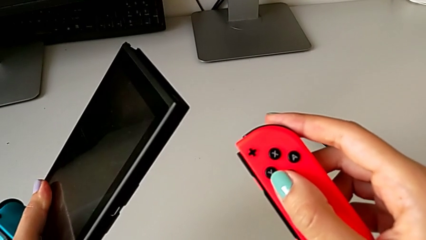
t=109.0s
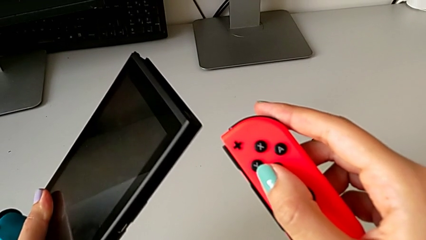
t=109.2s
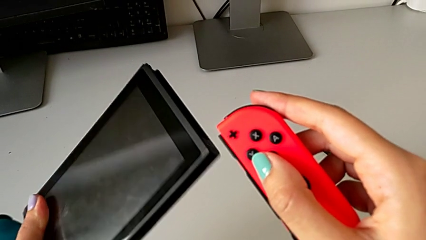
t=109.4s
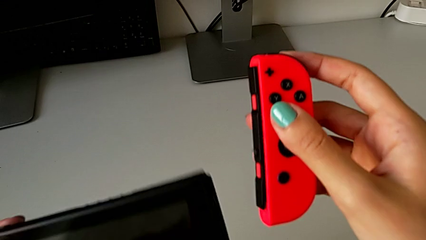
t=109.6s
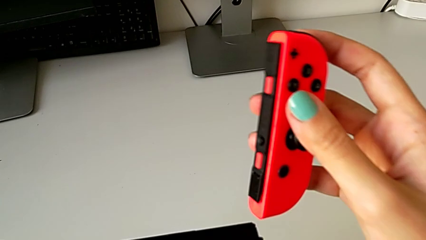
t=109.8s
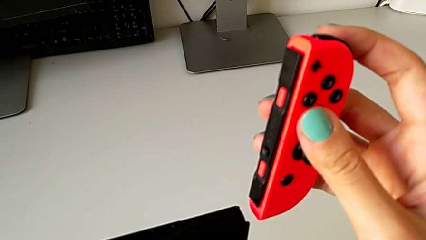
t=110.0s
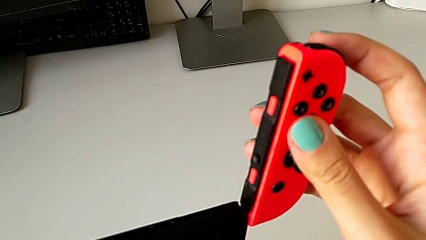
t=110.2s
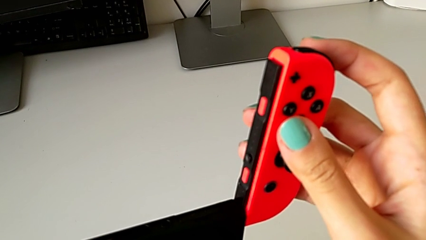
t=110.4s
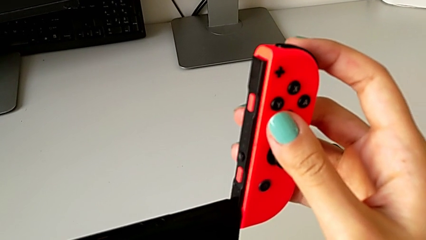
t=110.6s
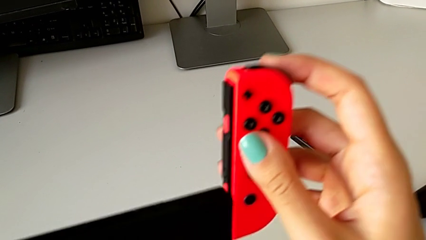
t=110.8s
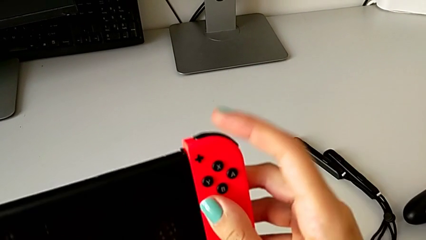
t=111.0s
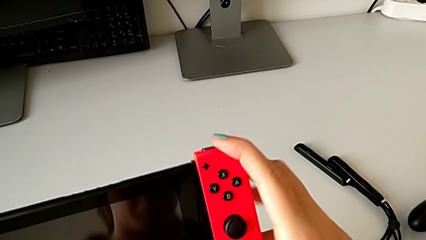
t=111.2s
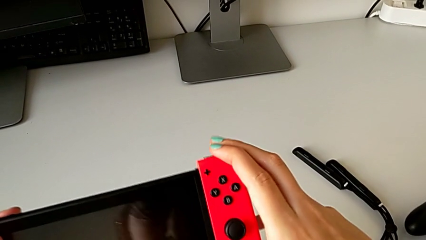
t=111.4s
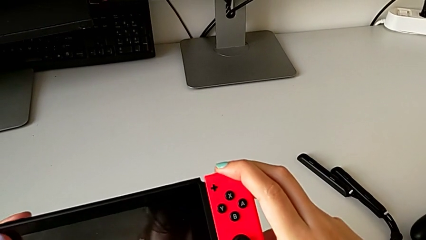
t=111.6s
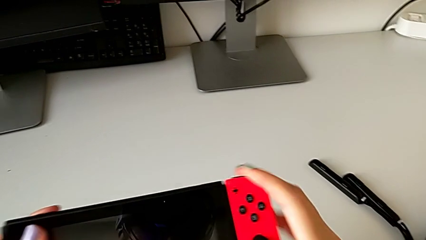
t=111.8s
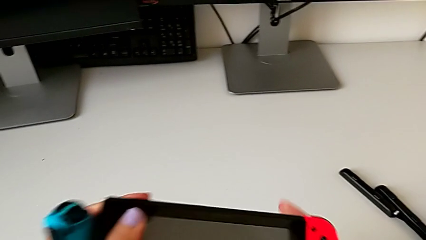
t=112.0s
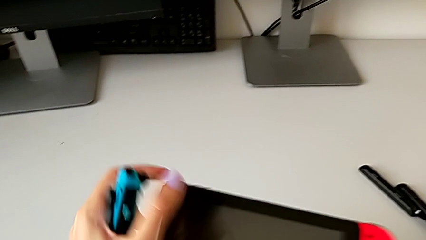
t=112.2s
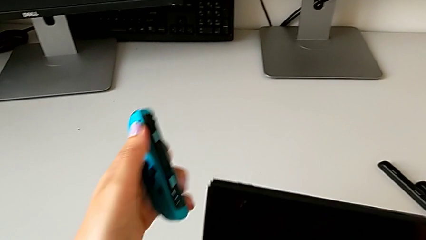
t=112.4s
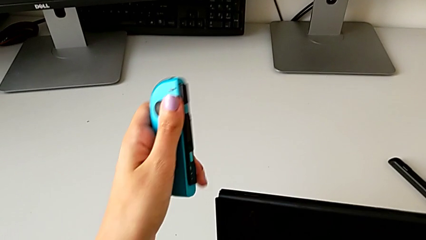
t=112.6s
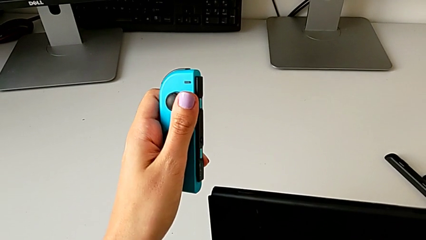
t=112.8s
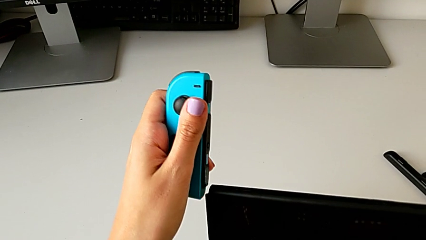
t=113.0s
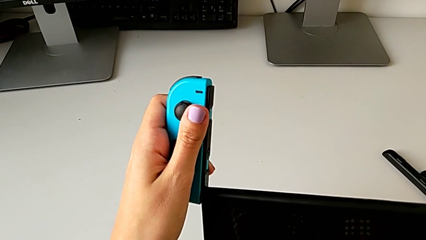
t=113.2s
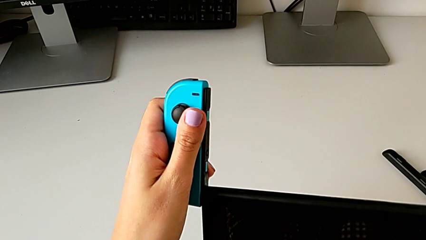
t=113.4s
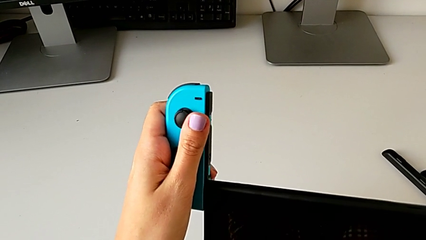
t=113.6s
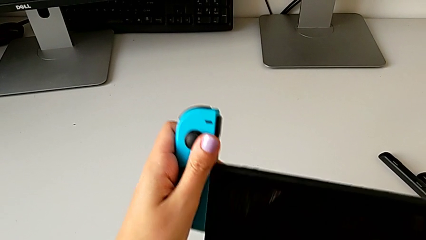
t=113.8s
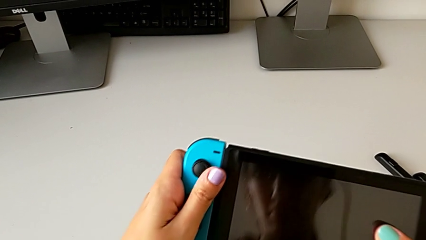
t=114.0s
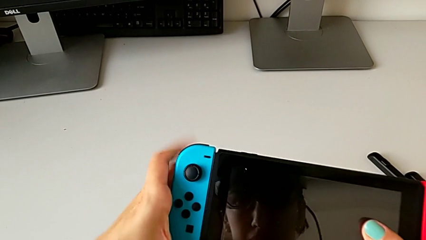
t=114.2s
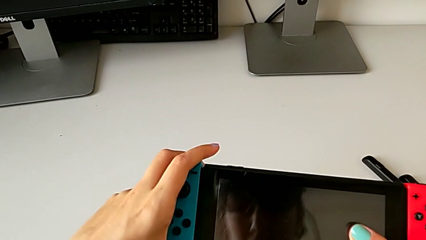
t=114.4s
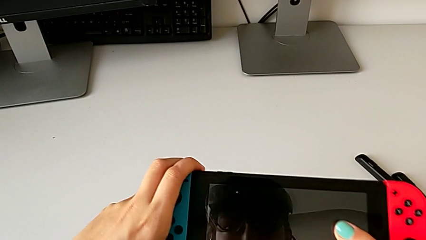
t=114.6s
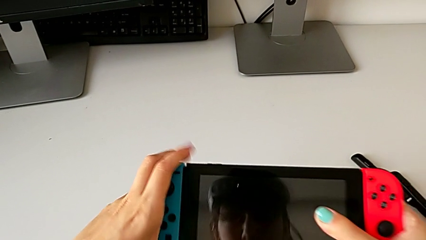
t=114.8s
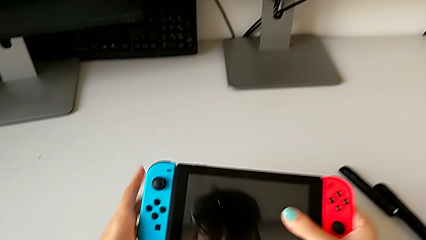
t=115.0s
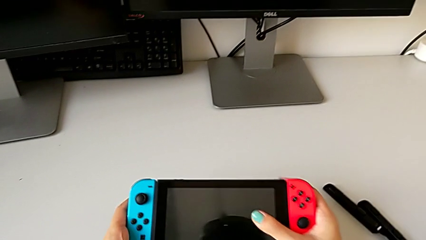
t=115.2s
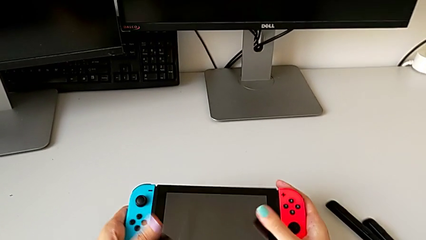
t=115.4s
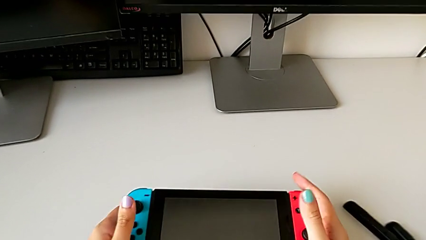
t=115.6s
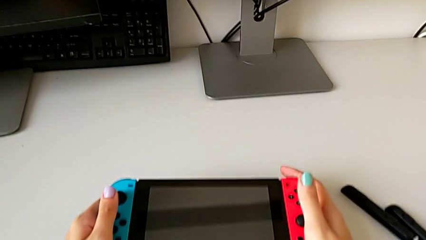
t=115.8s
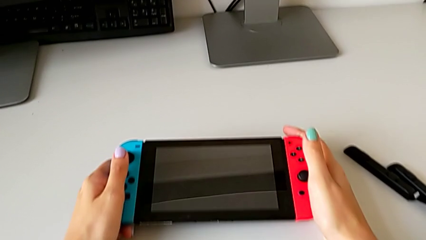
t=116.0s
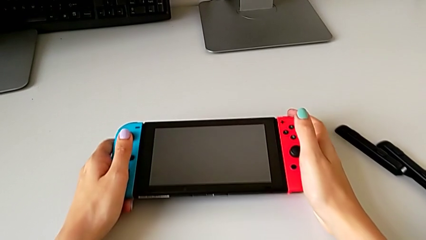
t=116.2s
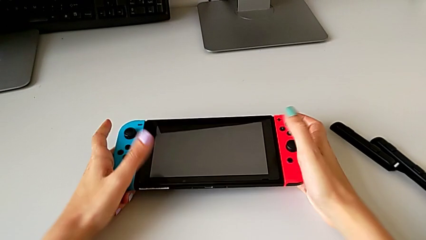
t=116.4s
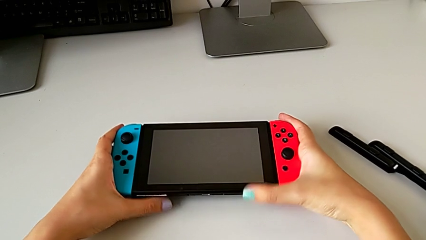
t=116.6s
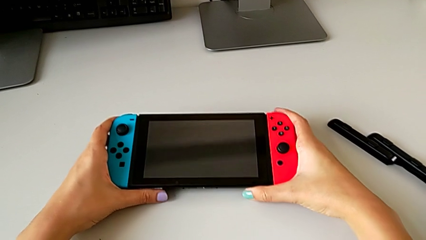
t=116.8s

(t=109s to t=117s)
The camera wearer is exchanging the two Joy-Con controllers for handheld mode. They insert the red Joy-Con controller, insert the blue Joy-Con controller and place the Nintendo Switch.

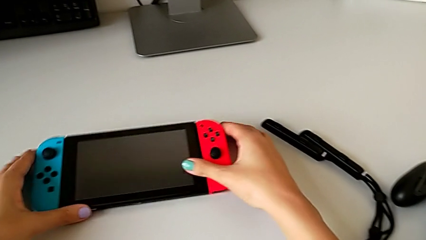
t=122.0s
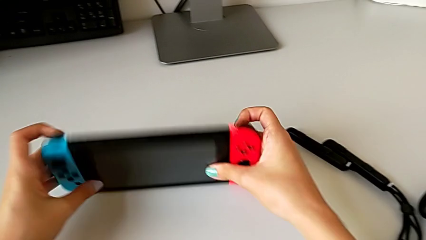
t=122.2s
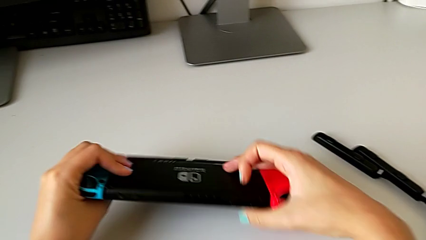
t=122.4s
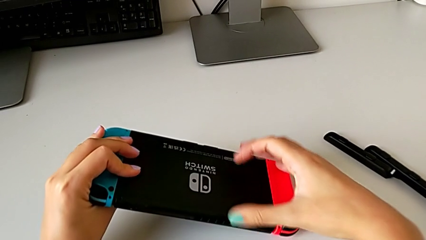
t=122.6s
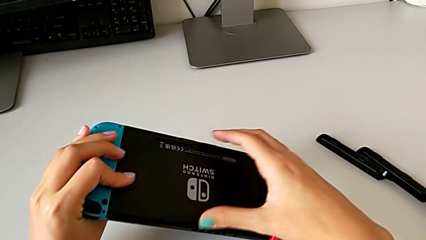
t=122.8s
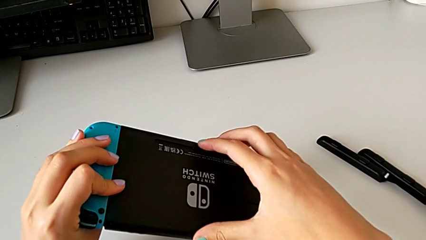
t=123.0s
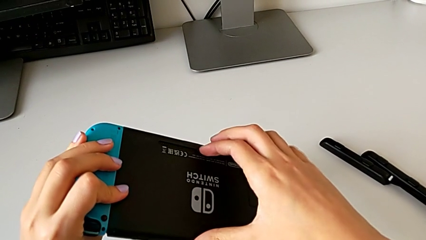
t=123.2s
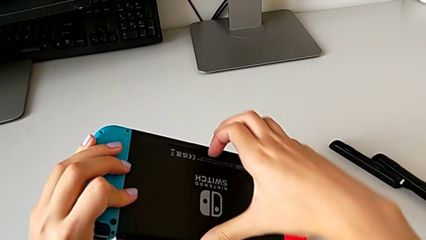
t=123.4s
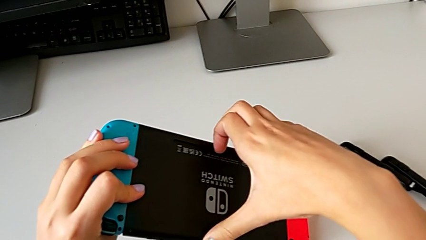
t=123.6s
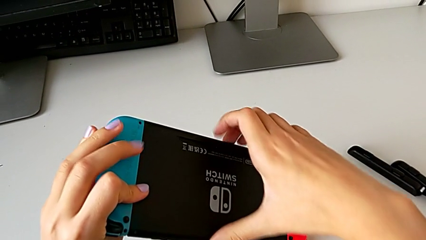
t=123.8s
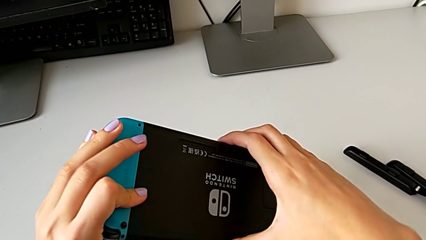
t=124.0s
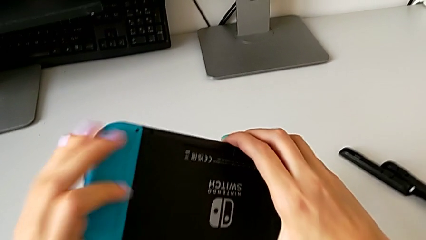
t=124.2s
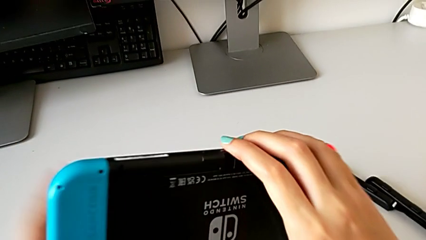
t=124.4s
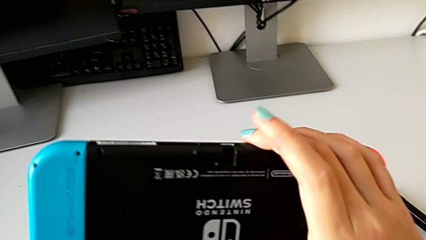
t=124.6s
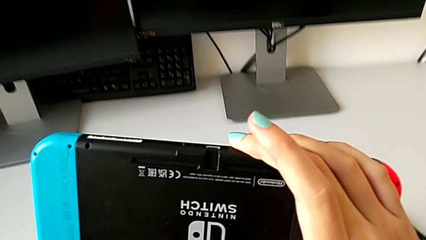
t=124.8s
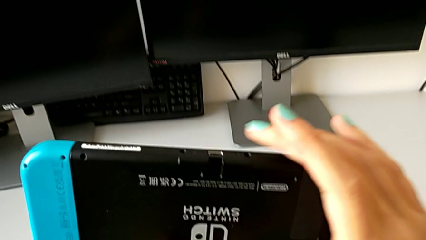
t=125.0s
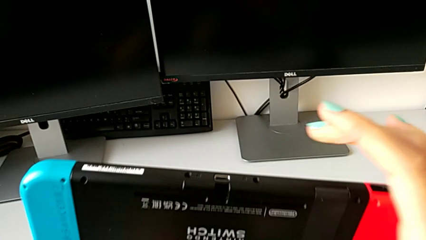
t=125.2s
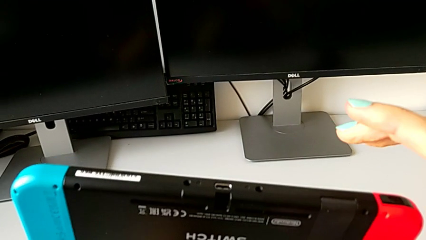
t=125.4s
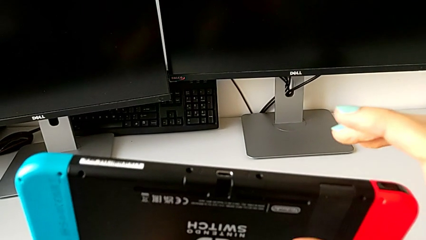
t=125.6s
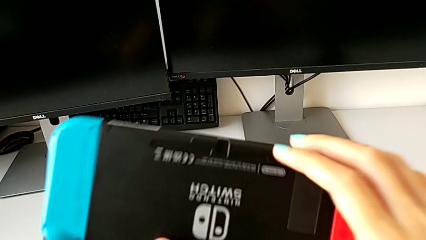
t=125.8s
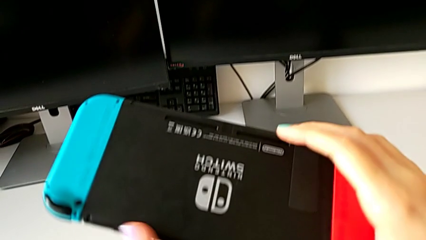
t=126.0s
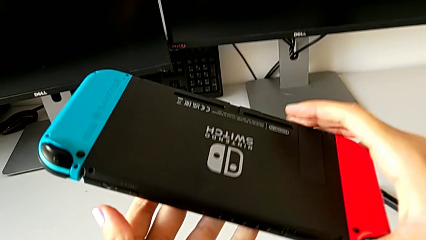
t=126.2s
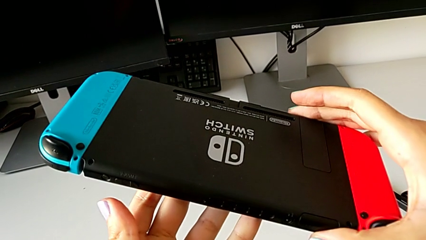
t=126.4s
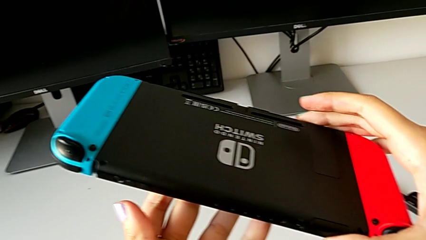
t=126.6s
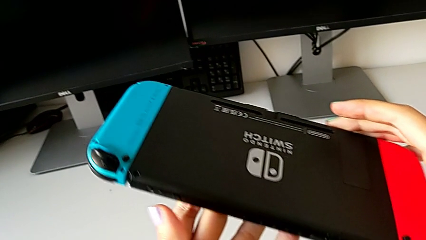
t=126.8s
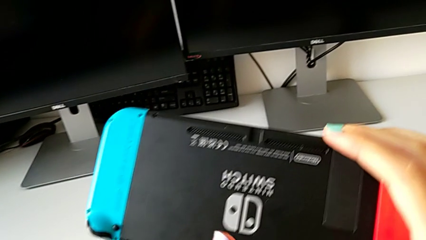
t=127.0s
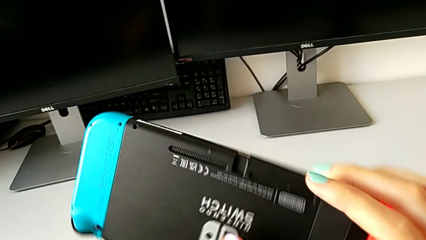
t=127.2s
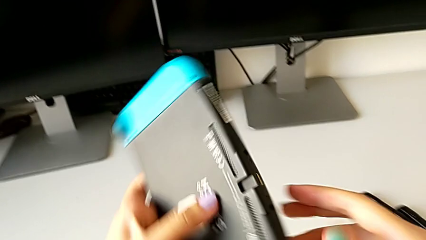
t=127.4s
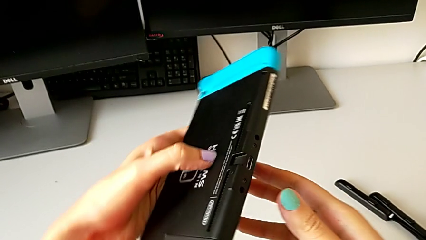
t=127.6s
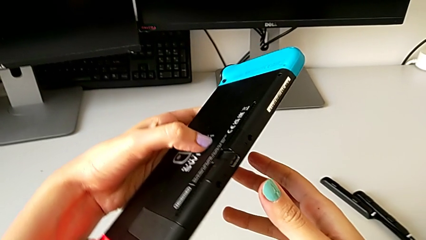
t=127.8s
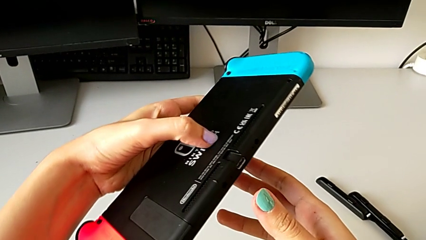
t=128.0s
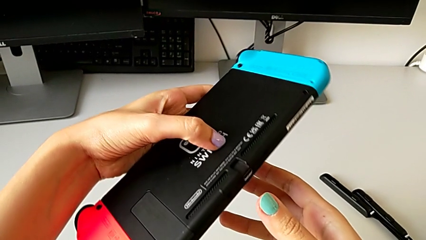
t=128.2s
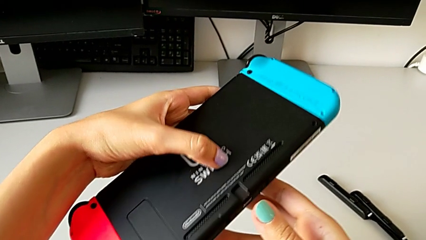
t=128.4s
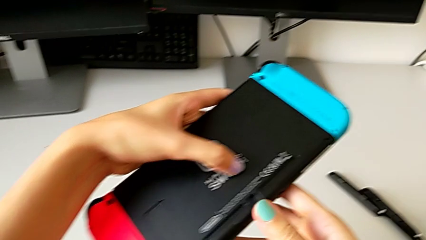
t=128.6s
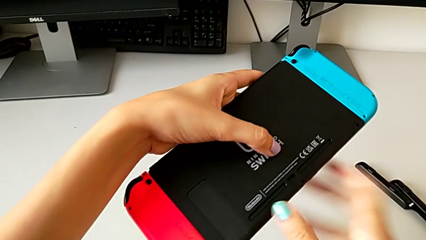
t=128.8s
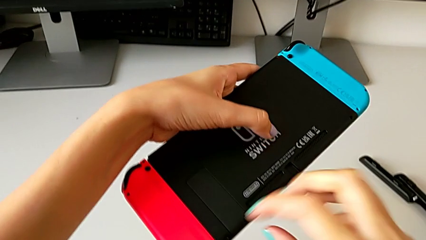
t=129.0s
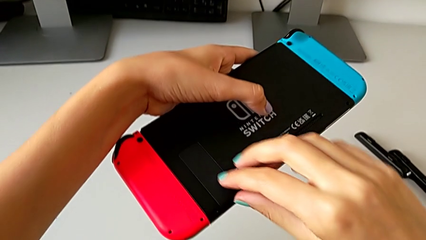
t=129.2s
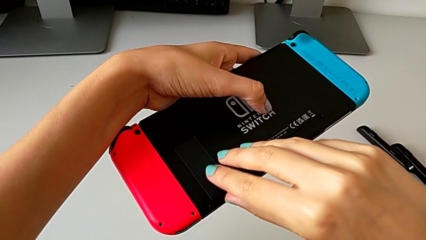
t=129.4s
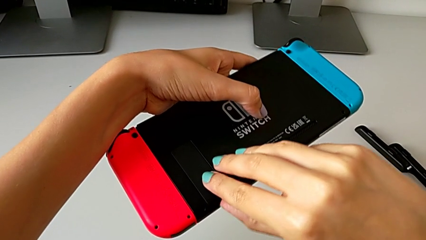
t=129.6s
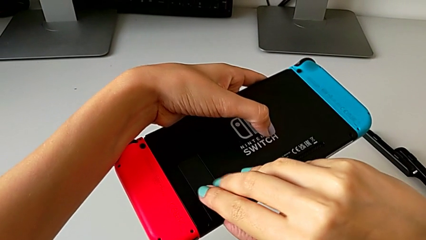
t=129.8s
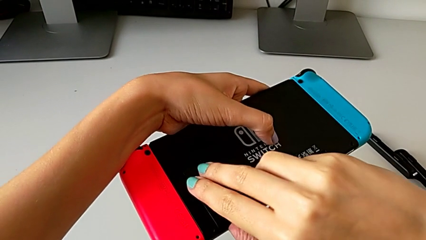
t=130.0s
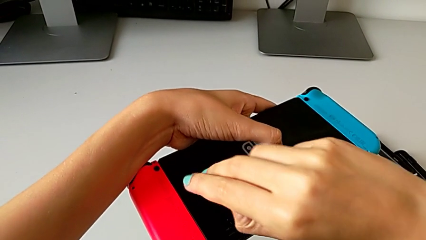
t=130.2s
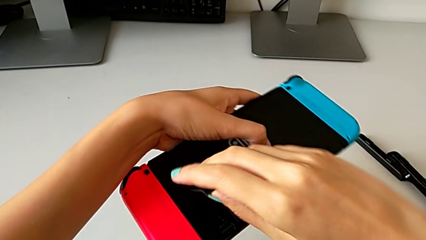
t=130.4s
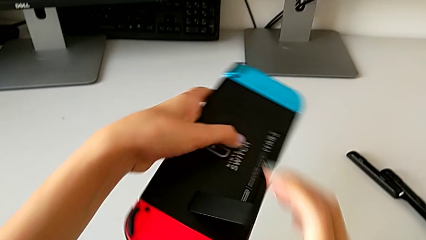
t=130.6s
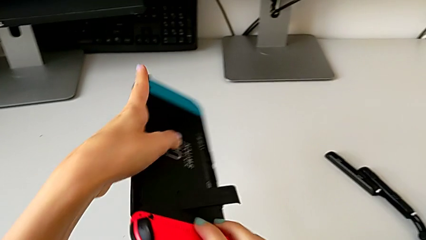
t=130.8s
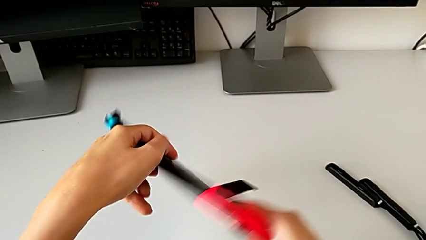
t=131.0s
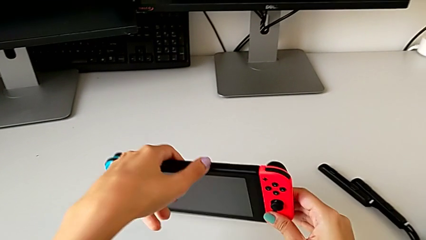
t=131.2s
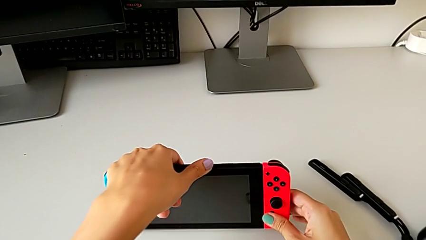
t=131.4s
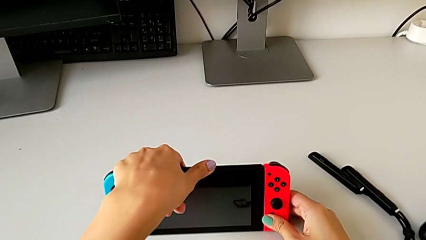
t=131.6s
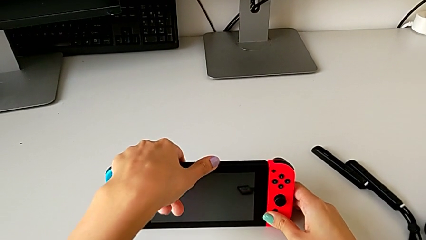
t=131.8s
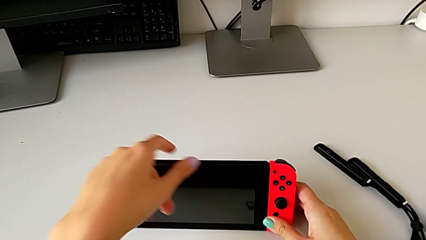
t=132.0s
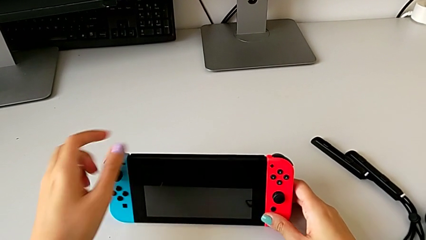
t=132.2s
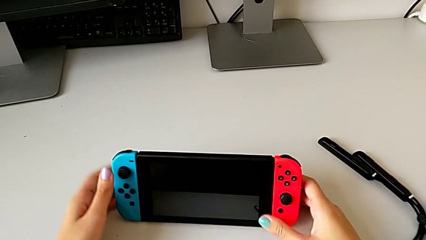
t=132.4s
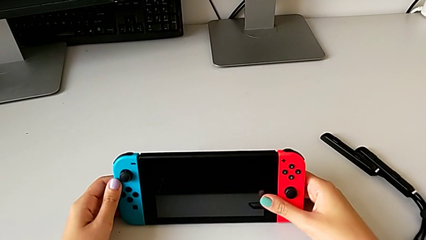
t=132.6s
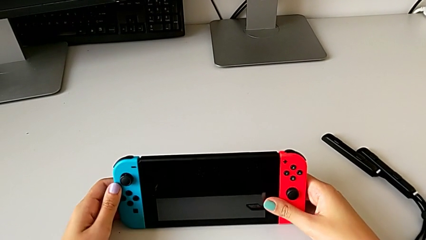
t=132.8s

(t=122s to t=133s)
The camera wearer stands the Nintendo with the kickstand. They rotate the Nintendo Switch, inspect it and place it.
